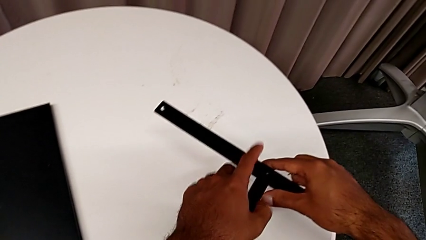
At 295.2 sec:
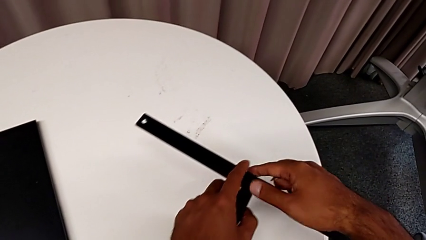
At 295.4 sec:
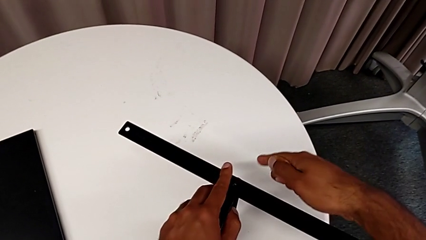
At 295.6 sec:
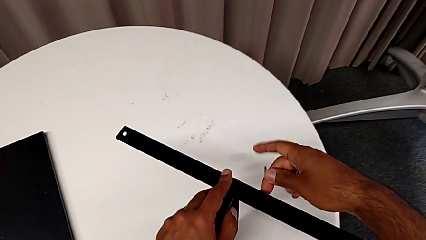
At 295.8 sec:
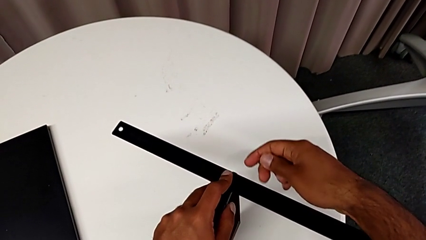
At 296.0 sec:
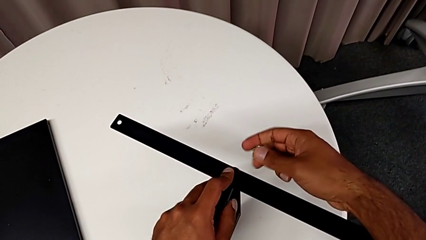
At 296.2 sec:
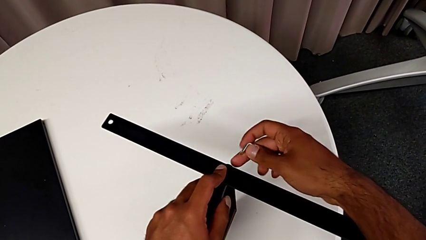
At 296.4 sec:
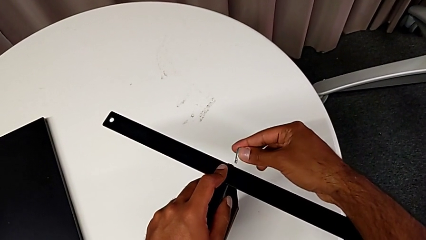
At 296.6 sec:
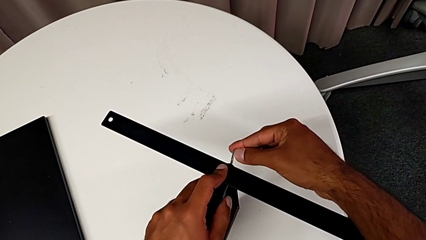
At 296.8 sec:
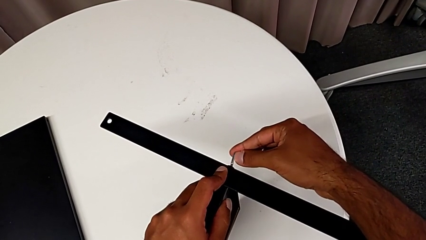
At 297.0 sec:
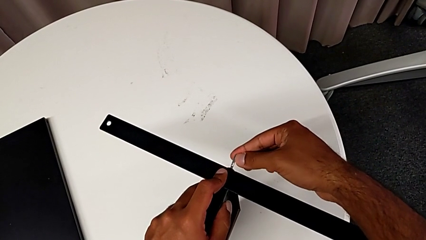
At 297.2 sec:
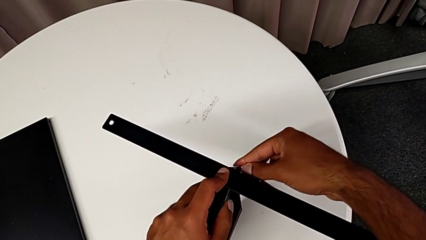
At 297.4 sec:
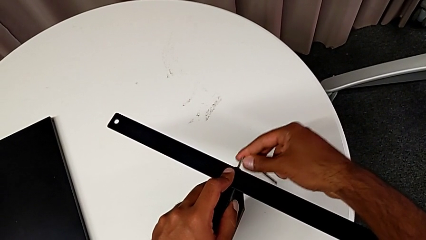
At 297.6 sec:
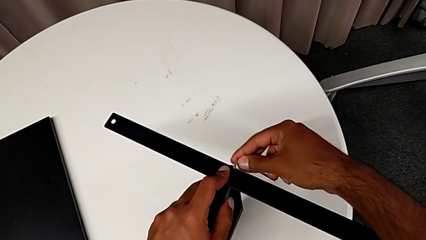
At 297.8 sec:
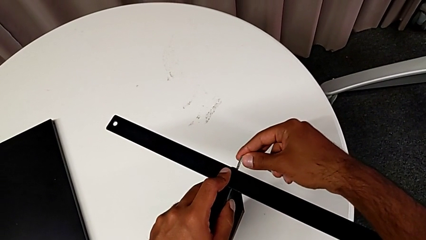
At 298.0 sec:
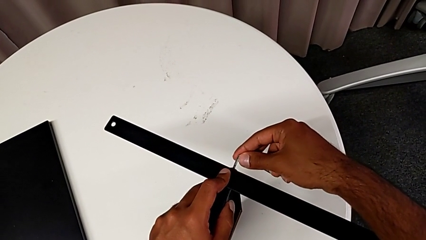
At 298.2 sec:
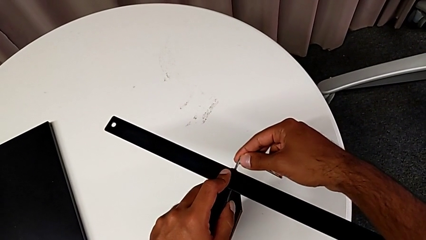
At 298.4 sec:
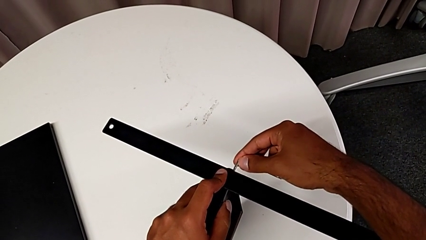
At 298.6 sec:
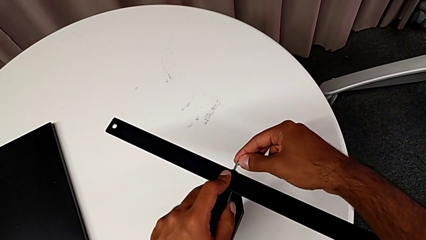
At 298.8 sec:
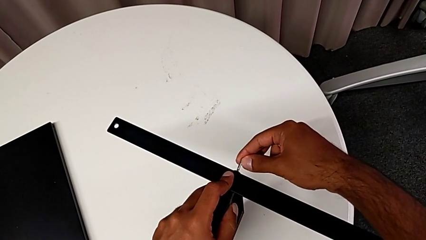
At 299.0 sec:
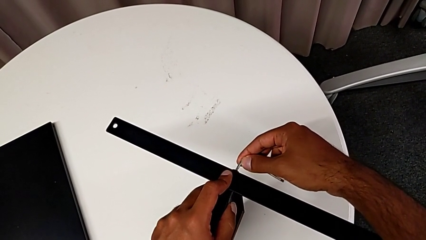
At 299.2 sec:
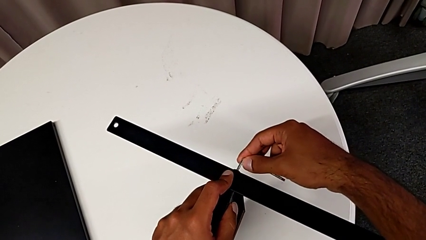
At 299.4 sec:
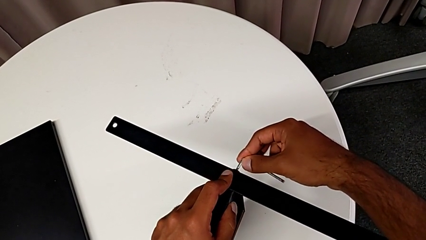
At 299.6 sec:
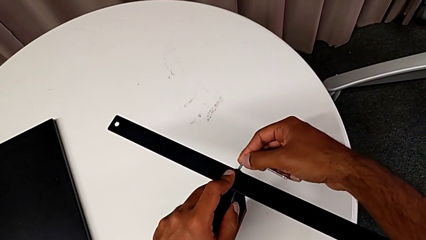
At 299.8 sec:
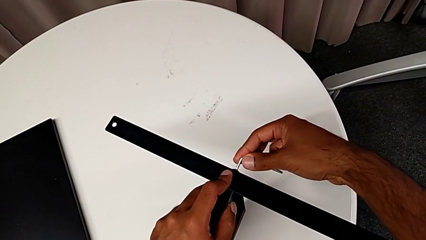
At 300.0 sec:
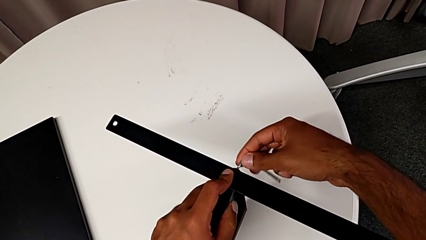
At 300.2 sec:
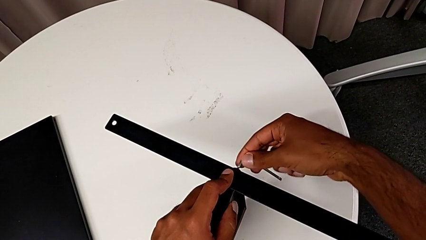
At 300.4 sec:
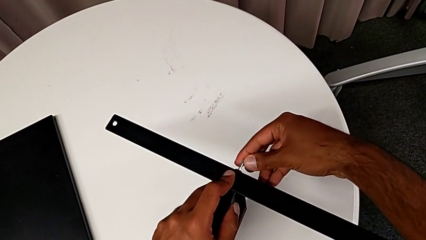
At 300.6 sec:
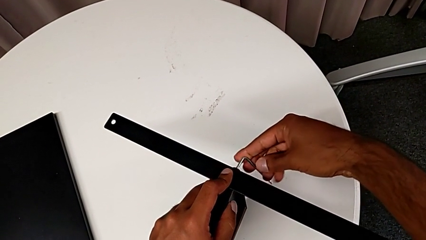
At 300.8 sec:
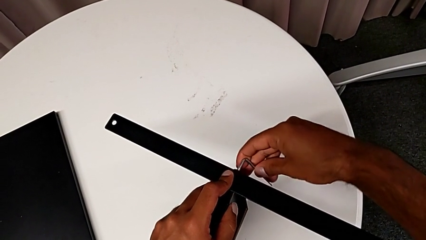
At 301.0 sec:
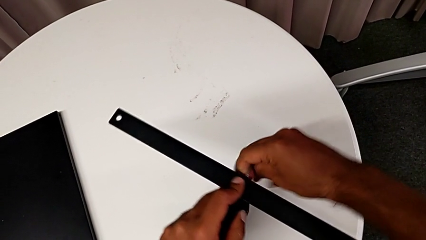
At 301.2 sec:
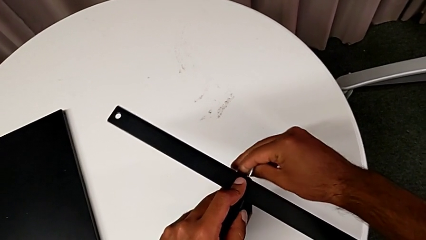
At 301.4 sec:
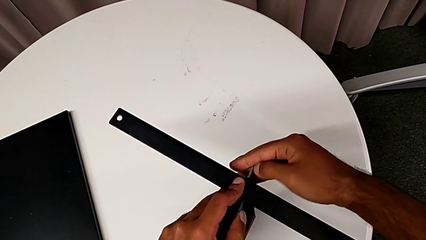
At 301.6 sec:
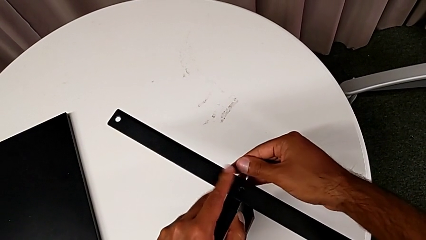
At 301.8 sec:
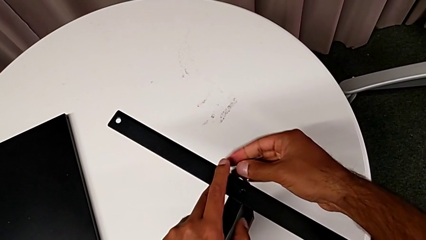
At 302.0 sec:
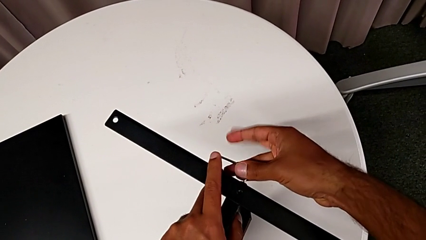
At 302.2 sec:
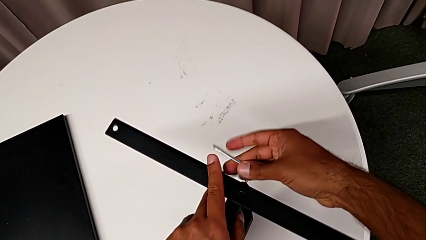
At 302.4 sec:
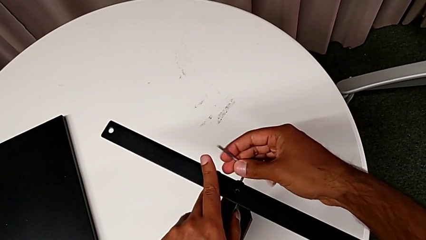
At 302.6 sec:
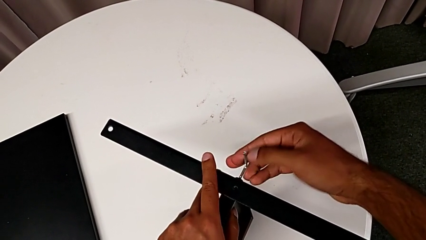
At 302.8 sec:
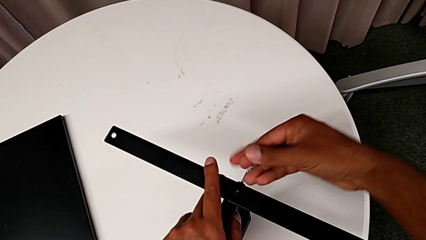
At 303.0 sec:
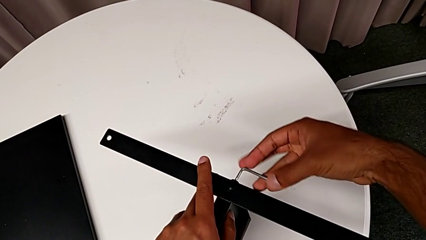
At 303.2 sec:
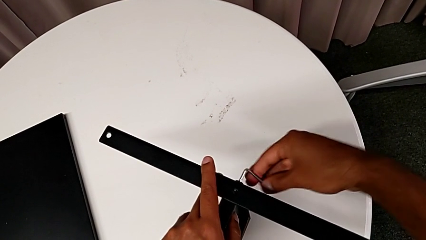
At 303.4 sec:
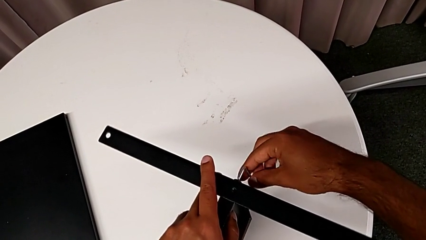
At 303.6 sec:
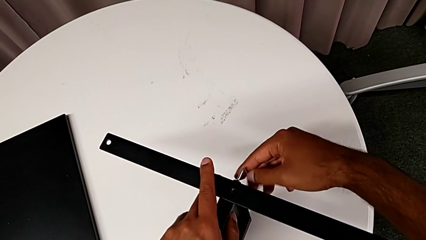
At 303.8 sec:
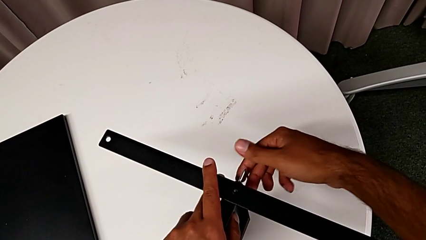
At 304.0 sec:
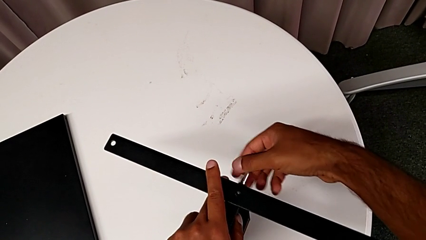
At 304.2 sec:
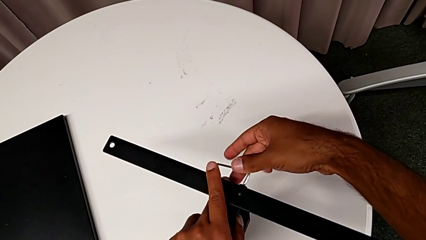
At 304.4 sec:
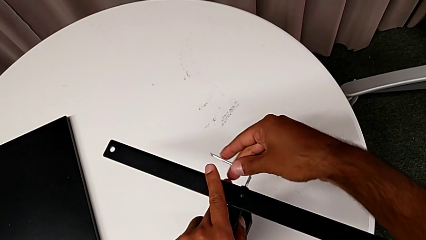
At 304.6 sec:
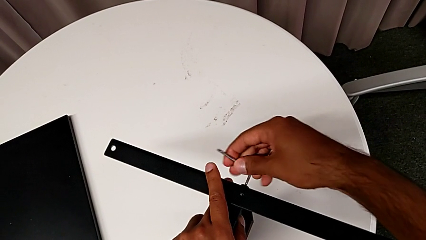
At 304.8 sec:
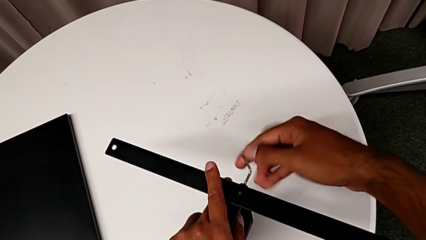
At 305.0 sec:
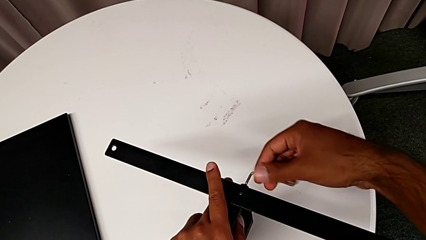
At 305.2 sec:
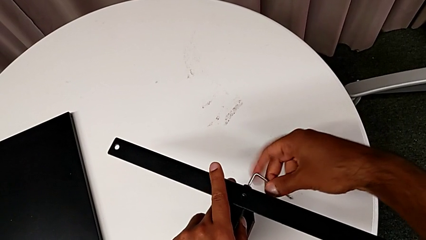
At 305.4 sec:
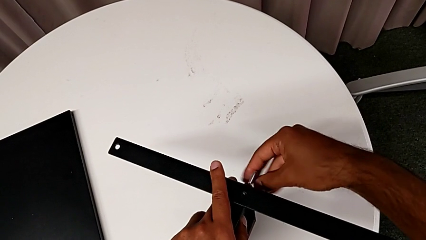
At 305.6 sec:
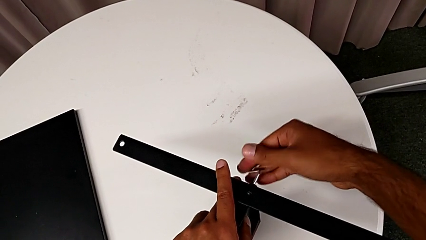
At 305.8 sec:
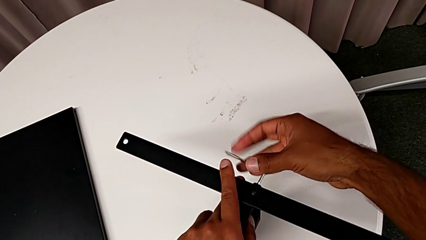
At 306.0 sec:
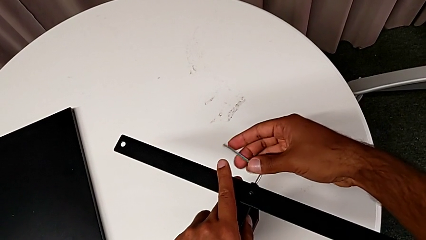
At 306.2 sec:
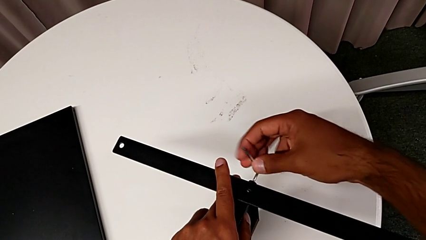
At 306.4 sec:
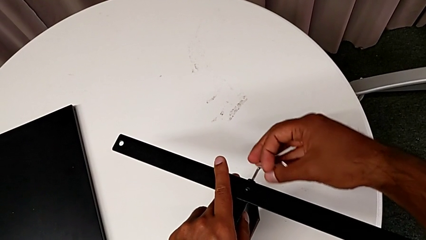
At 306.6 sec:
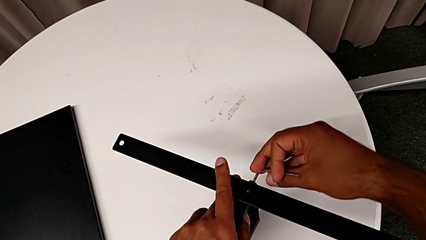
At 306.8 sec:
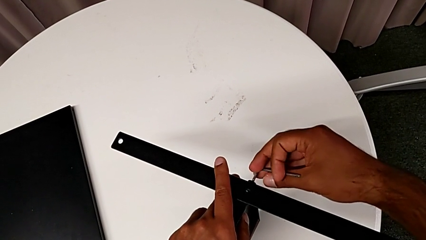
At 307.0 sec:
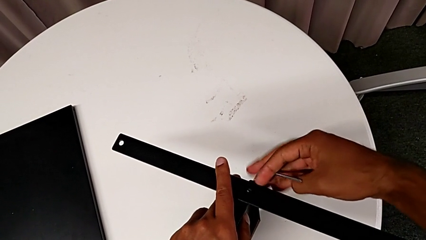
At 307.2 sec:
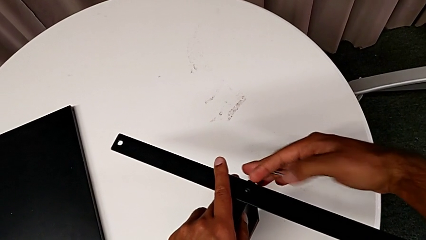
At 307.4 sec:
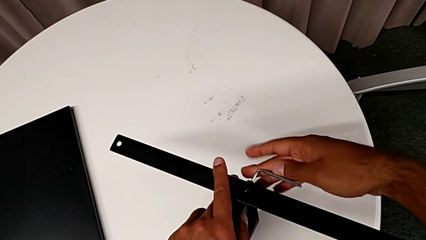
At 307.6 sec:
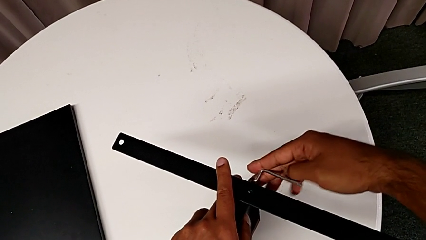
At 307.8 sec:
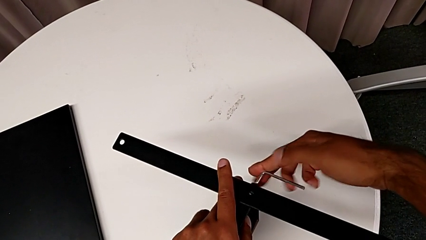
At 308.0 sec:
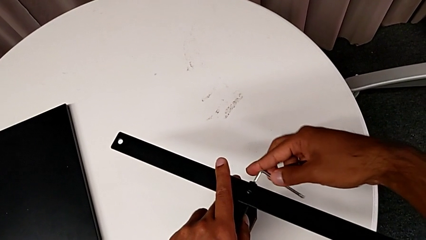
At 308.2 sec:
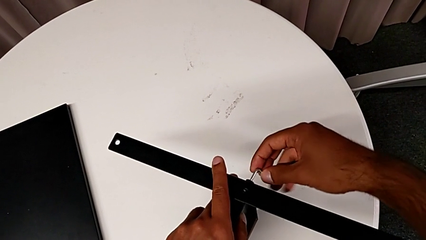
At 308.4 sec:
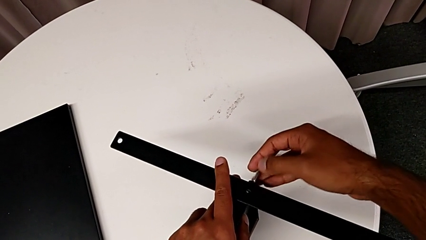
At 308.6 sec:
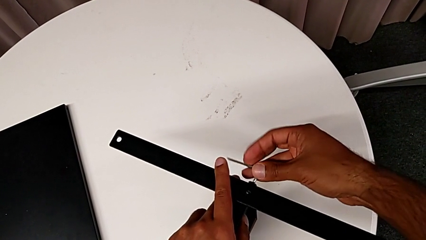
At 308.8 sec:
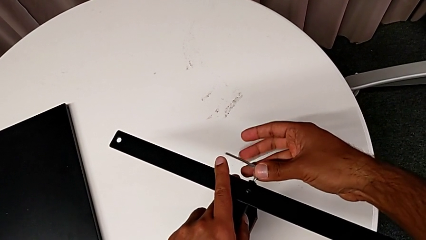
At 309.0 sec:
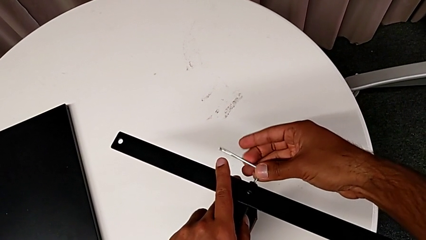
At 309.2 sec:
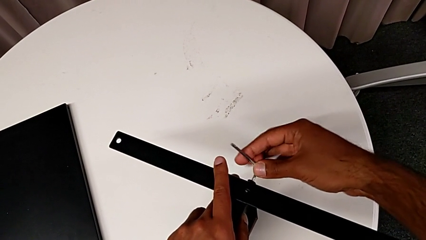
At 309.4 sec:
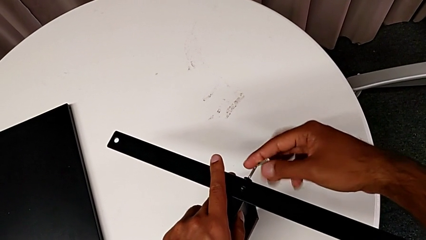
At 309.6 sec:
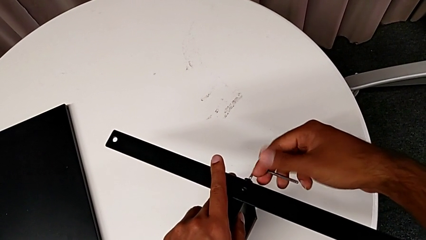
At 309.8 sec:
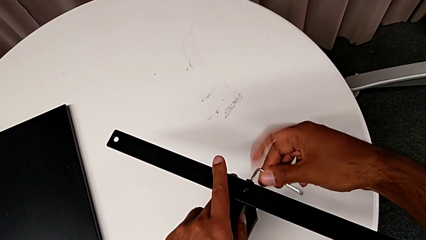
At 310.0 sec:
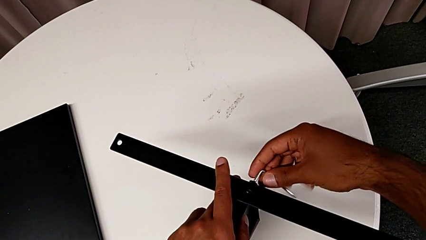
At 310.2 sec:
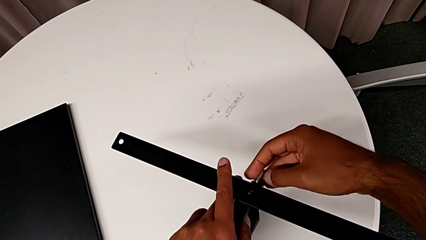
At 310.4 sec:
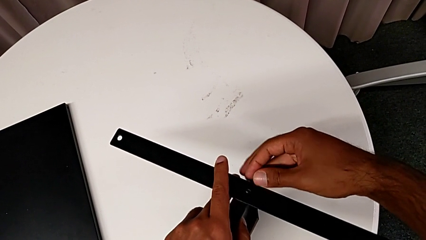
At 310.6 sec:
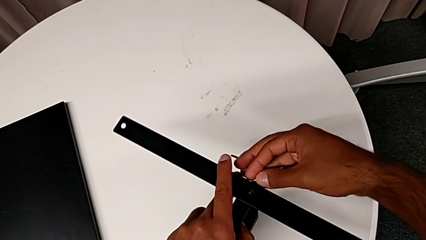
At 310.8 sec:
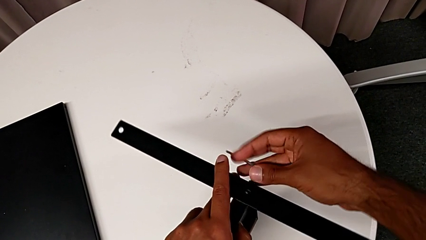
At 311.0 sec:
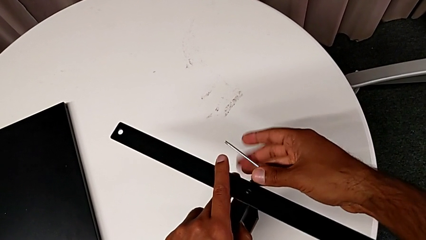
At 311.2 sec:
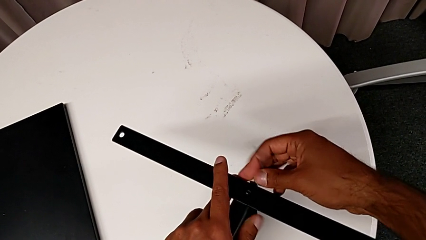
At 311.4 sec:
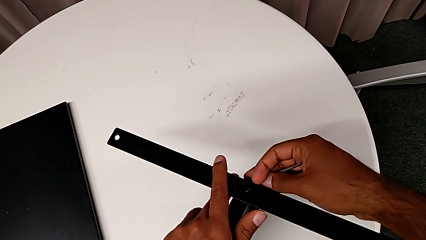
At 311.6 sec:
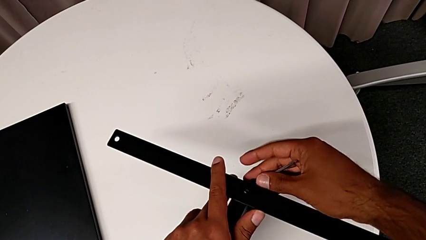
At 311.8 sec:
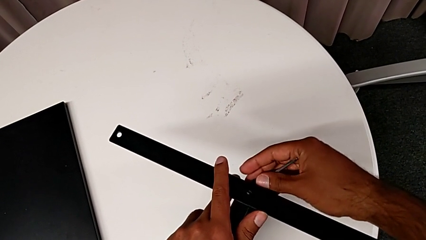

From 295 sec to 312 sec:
The camera wearer is removing the last leg entirely. They grab the nightstand, insert the Allen wrench, unscrew the hex socket head, withdraw the Allen wrench with the right hand and disassemble the hex socket head with the right hand.
